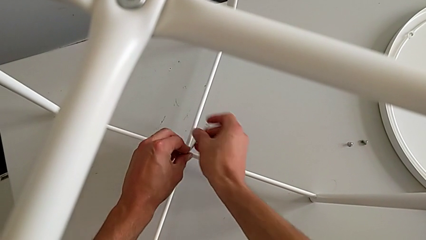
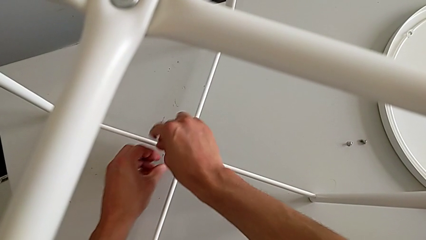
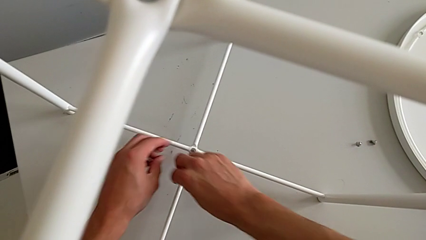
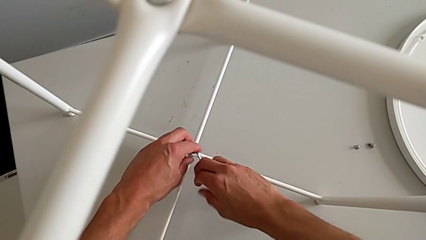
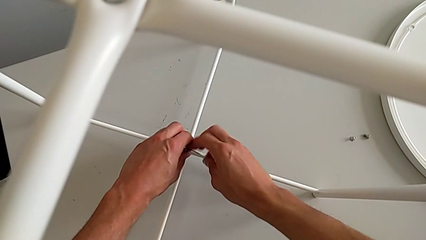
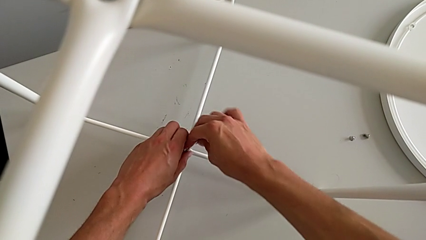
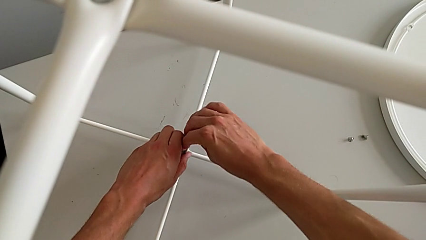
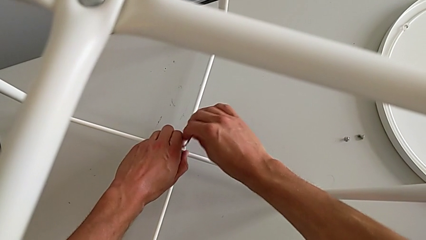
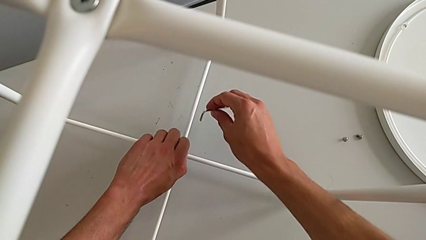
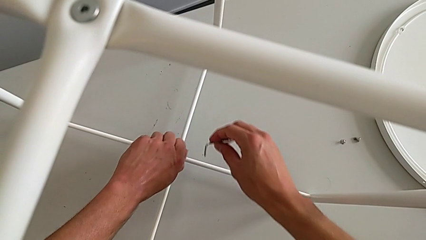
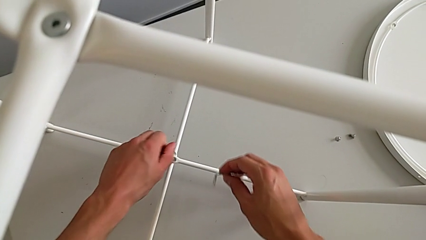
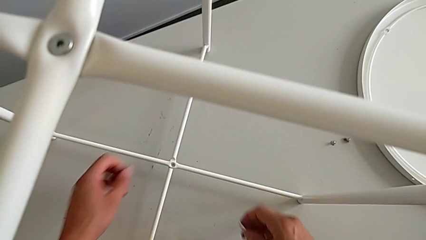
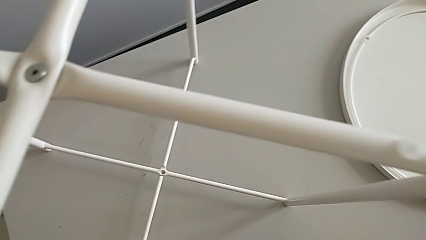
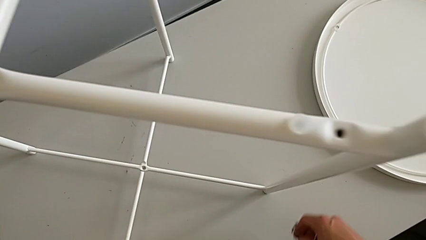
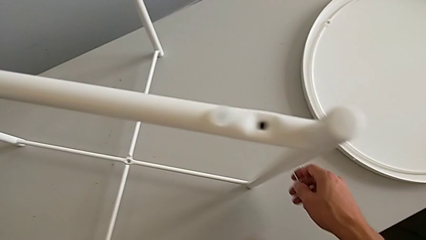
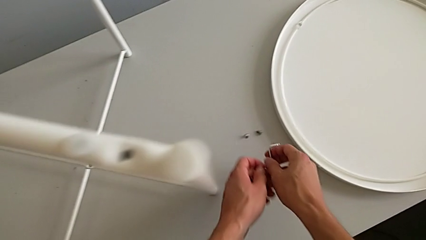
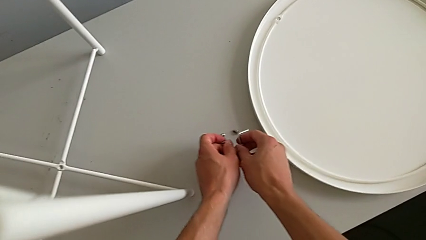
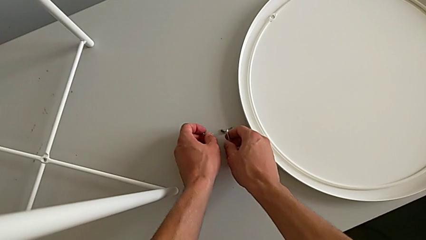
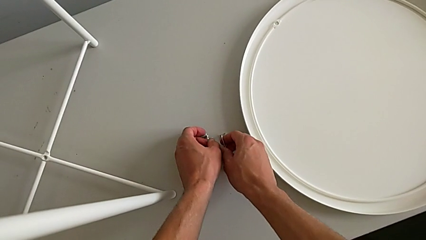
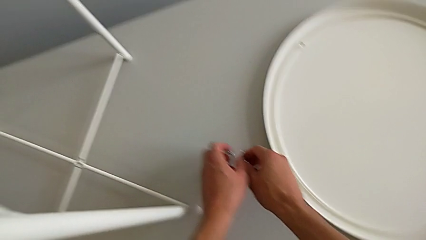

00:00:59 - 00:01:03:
The camera wearer is unscrewing the bottom hex socket head. They unscrew the hex socket head, withdraw the Allen wrench, disassemble the hex socket head and place it.

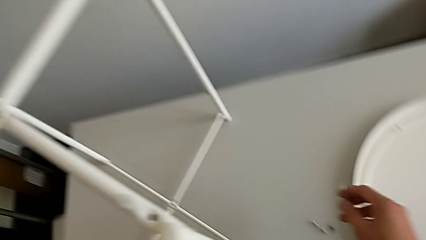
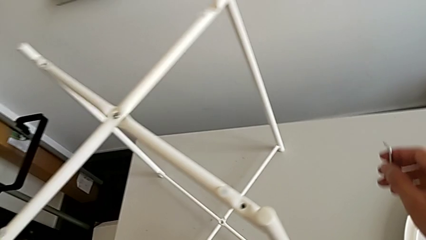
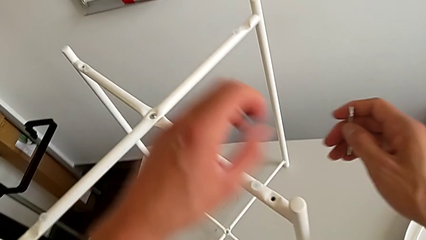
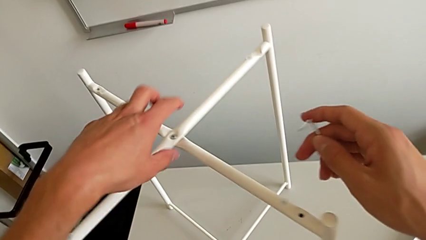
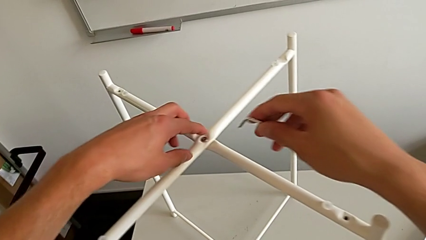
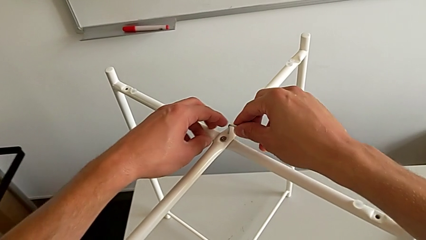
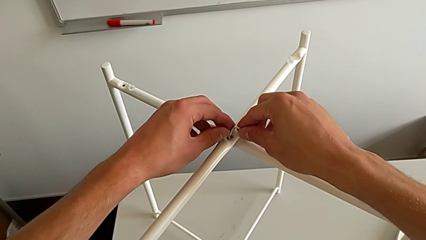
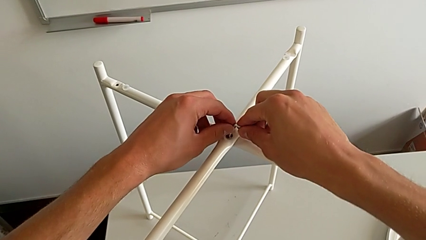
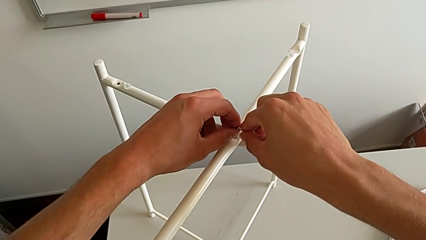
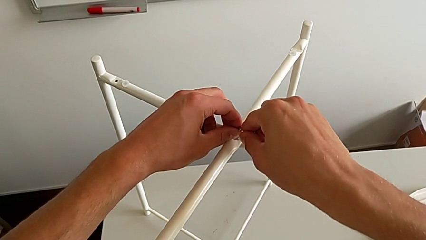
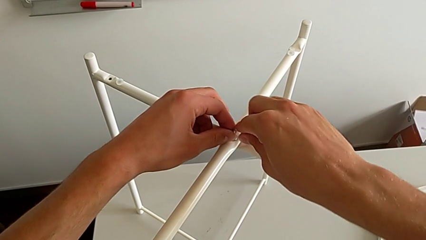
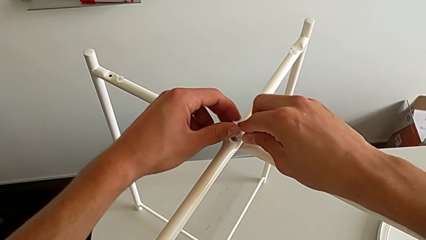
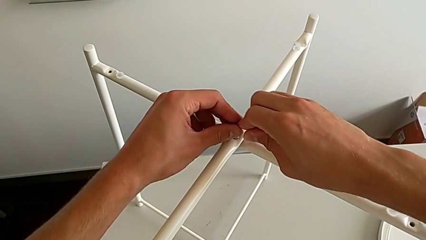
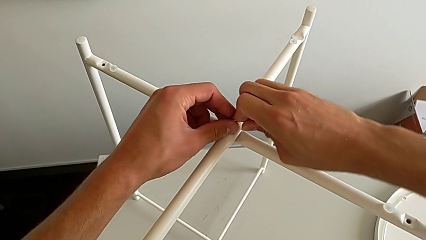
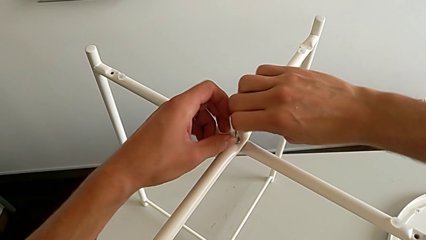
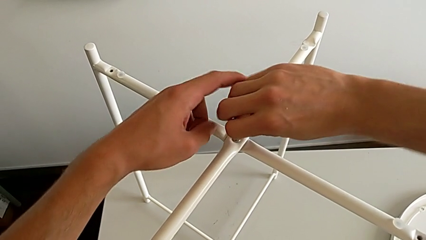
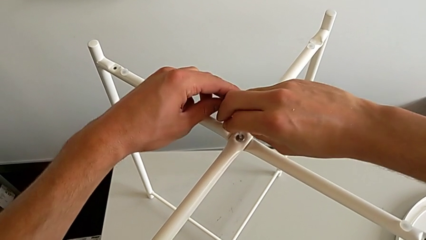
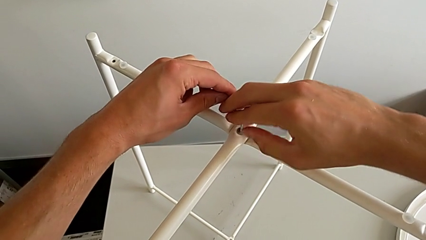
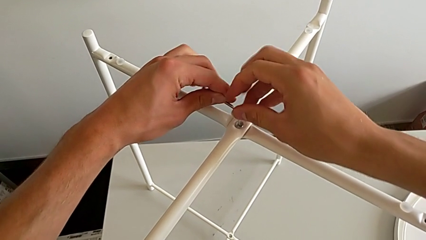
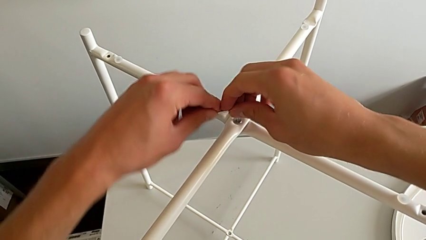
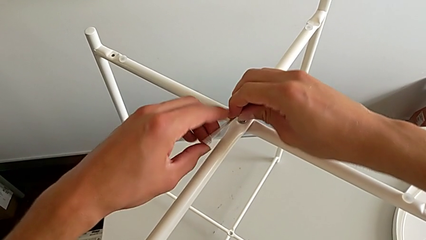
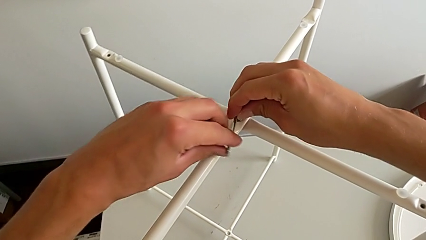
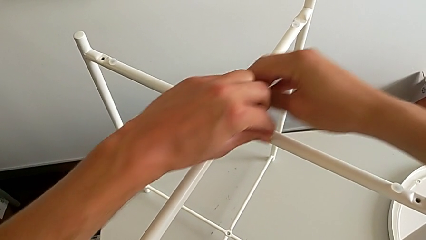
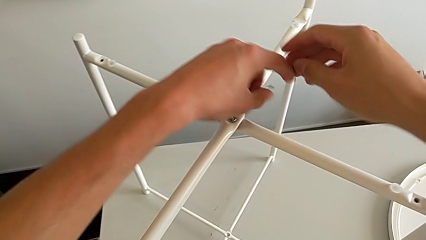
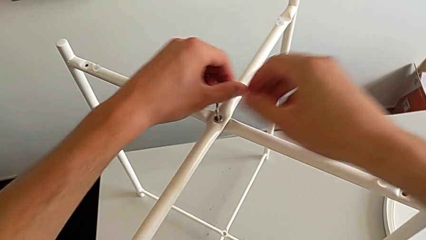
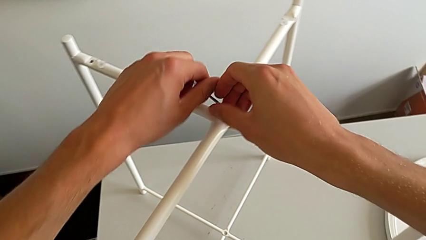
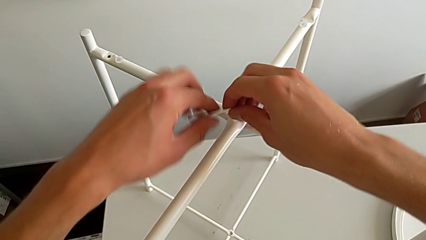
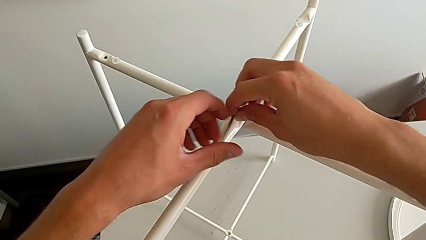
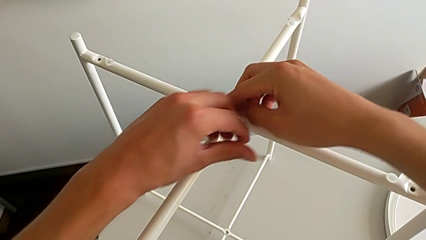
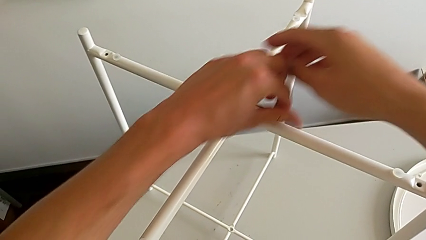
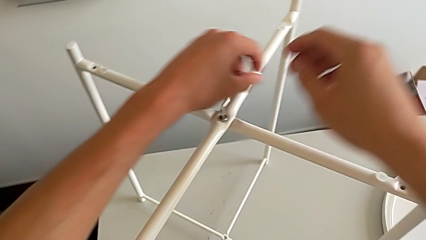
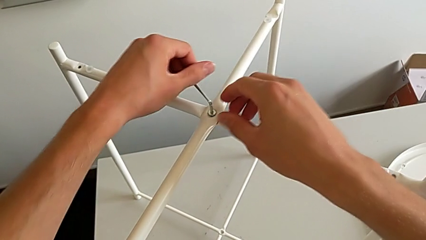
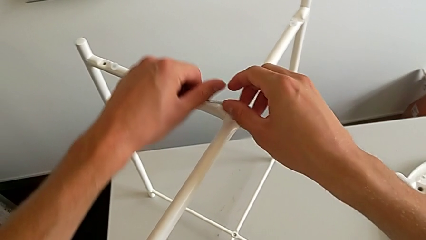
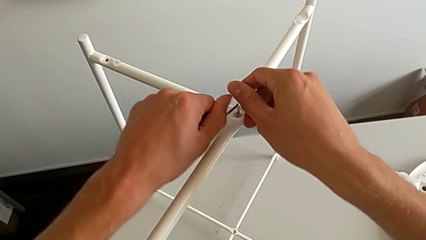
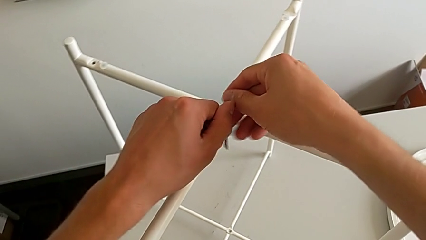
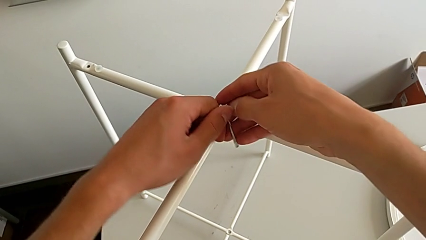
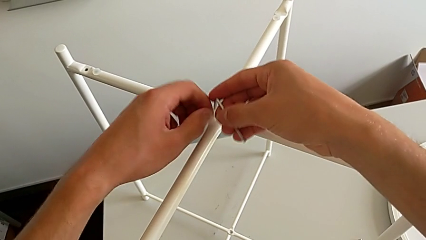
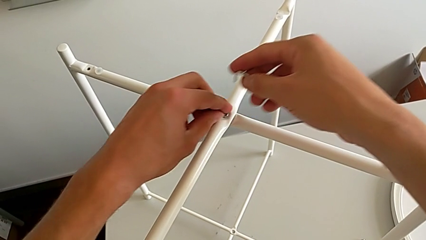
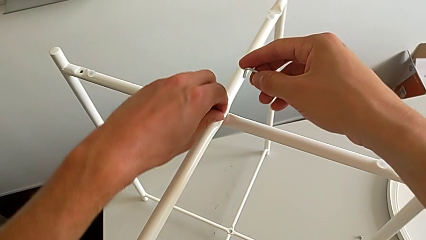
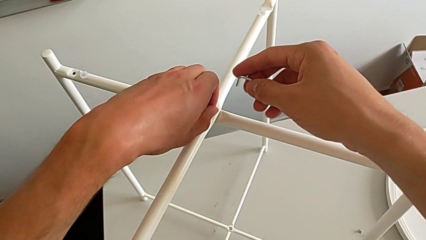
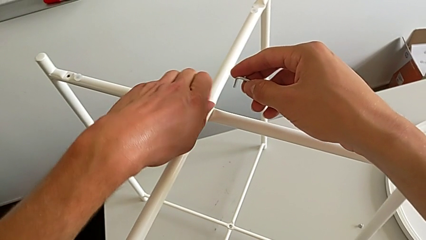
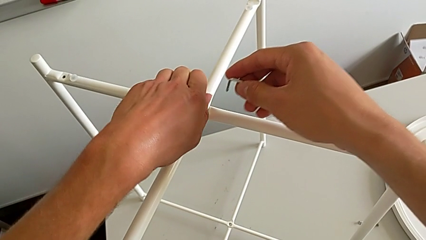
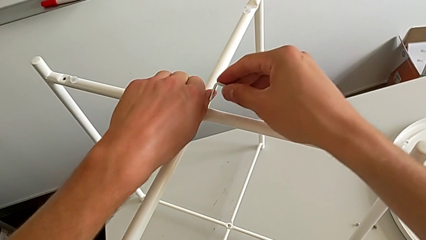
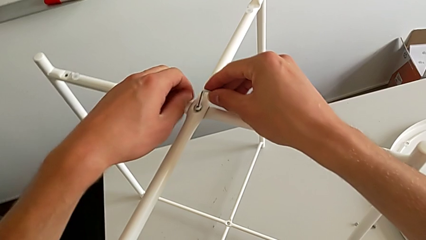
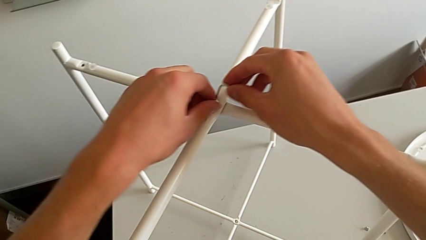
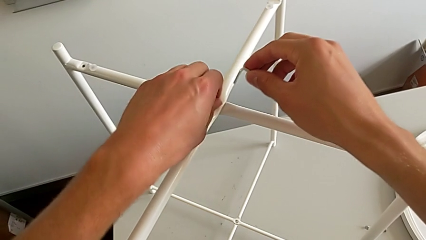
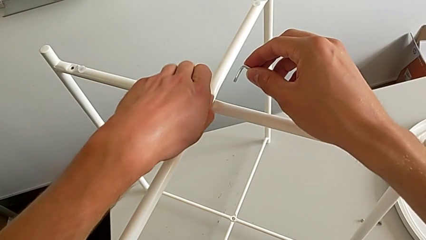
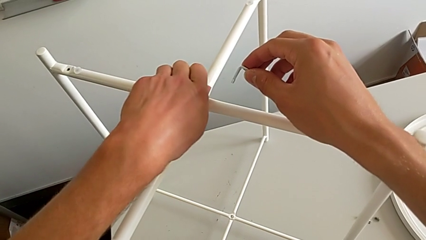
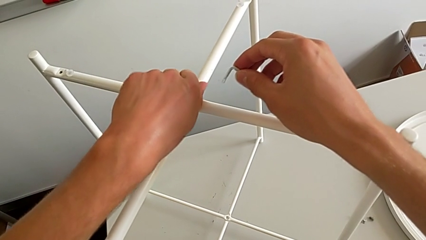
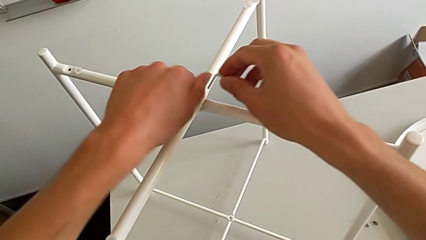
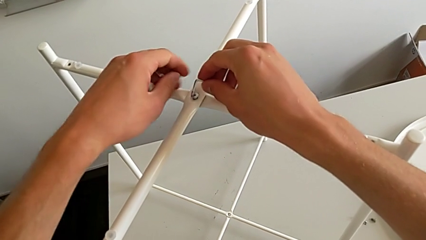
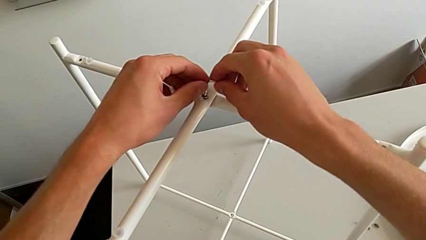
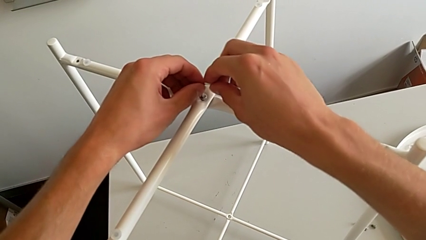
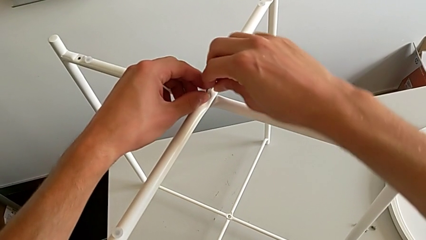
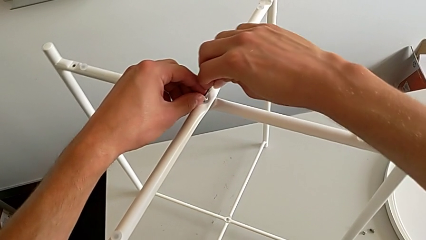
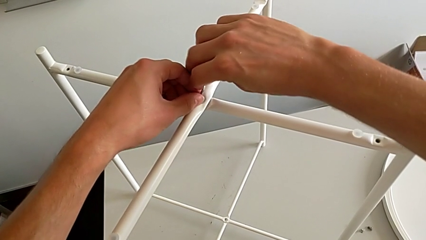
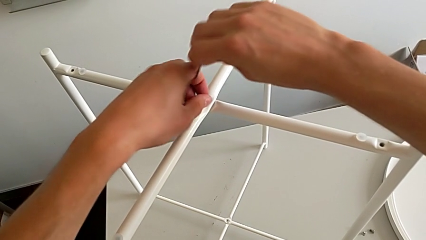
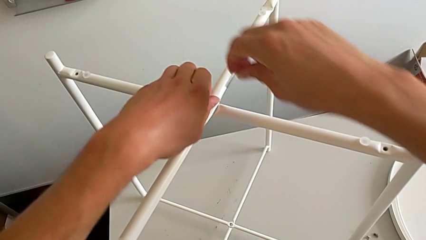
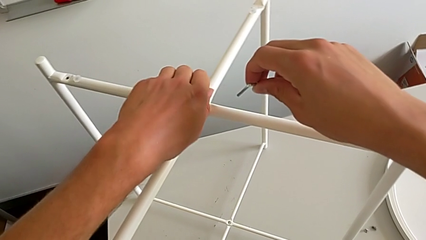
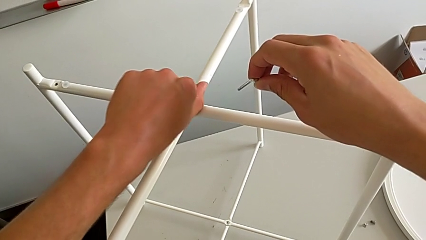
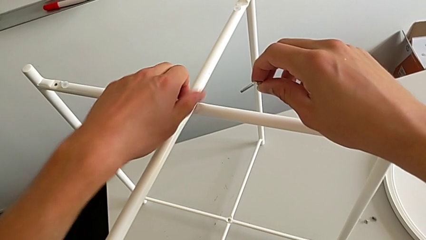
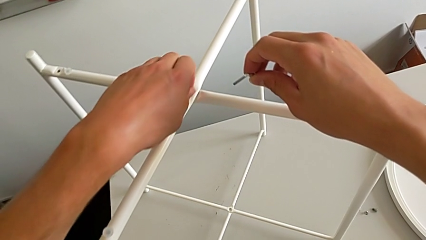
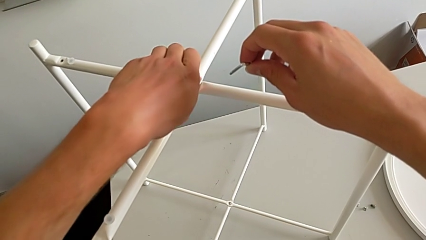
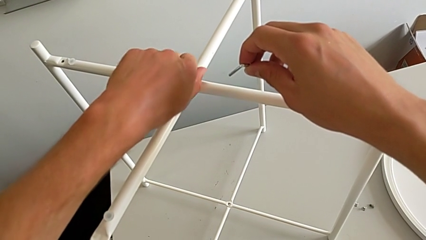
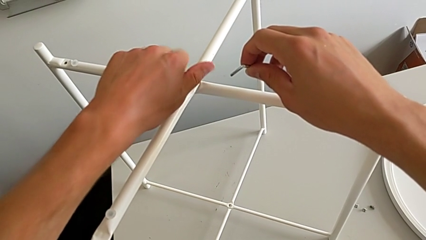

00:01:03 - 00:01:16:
The camera wearer is unscrewing the top hex socket head. They approach the hex socket head, insert the Allen wrench and unscrew the hex socket head. They withdraw the Allen wrench with the right hand, insert it with the left hand, approach the hex socket head, unscrew it, insert the Allen wrench, withdraw it and begin to unscrew the hex socket head.
